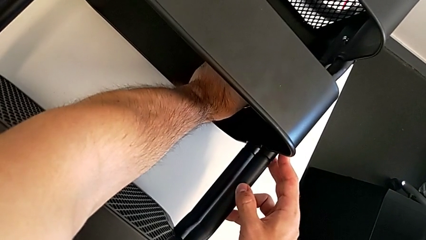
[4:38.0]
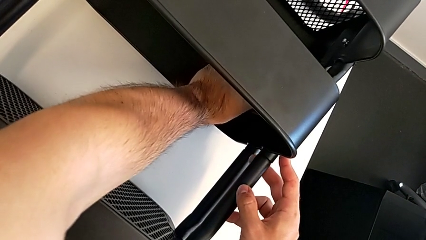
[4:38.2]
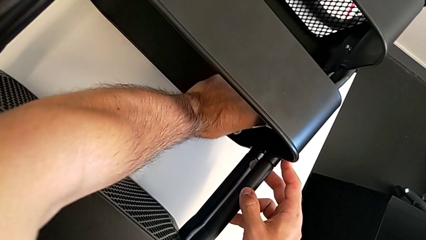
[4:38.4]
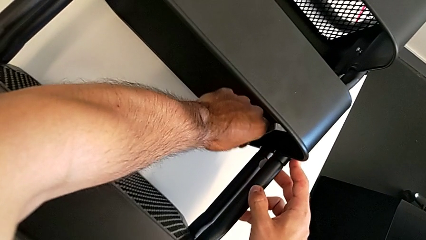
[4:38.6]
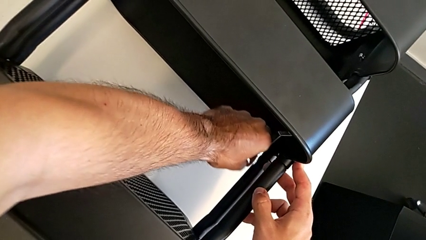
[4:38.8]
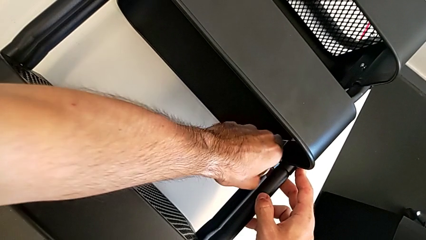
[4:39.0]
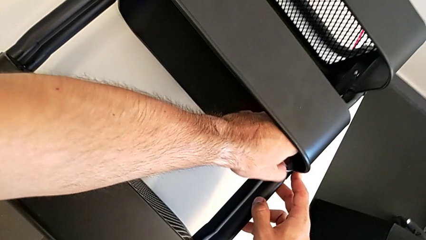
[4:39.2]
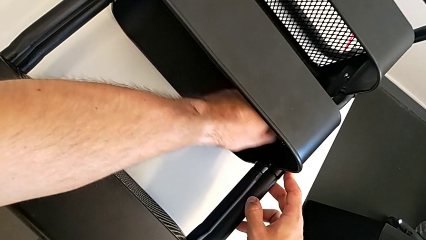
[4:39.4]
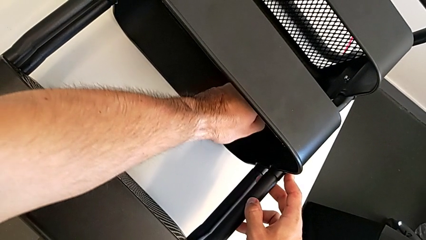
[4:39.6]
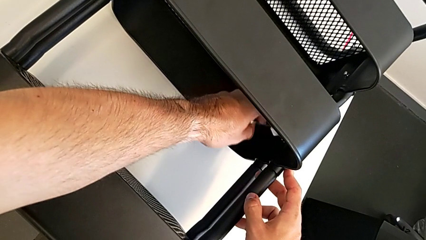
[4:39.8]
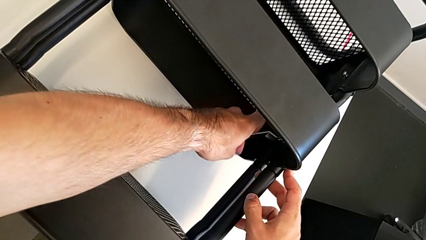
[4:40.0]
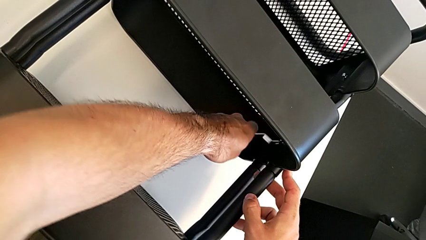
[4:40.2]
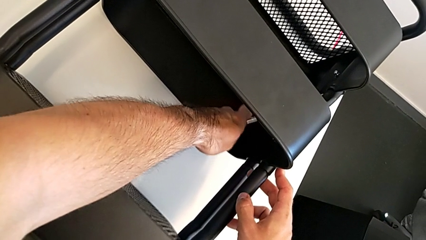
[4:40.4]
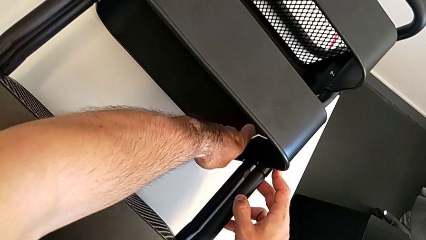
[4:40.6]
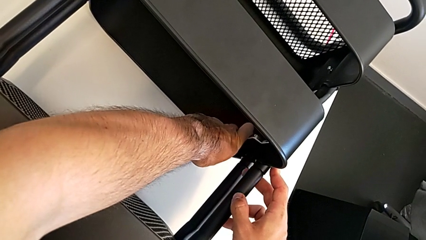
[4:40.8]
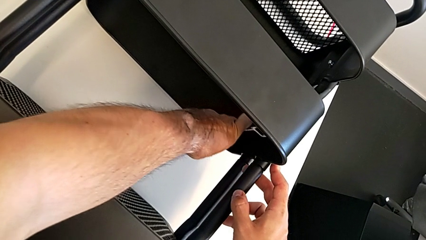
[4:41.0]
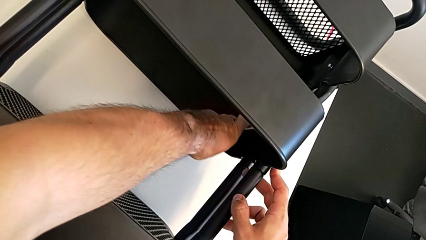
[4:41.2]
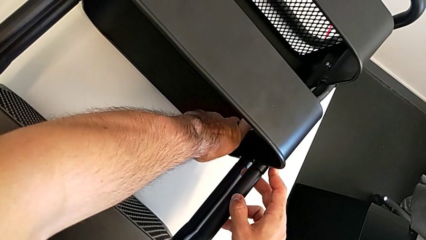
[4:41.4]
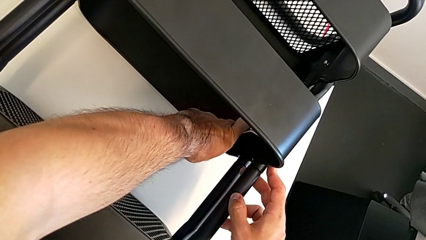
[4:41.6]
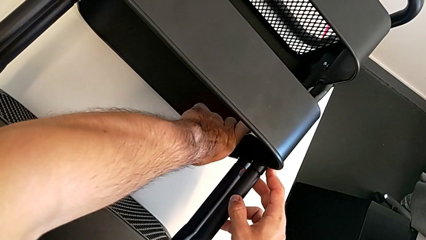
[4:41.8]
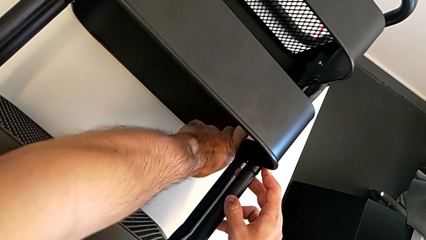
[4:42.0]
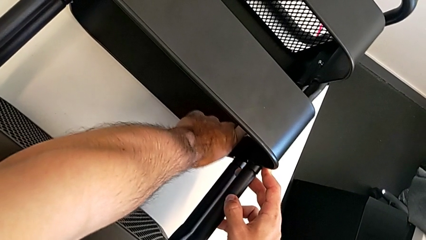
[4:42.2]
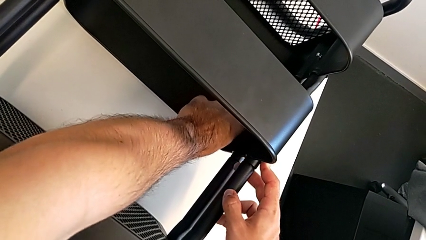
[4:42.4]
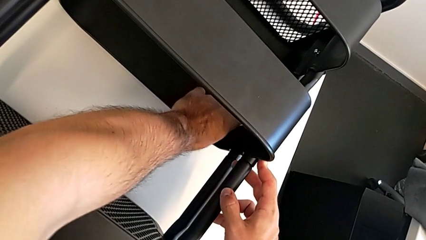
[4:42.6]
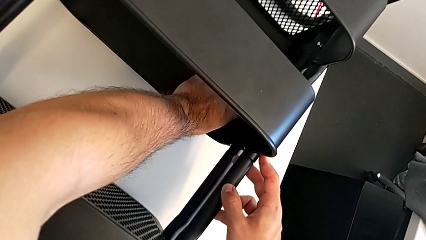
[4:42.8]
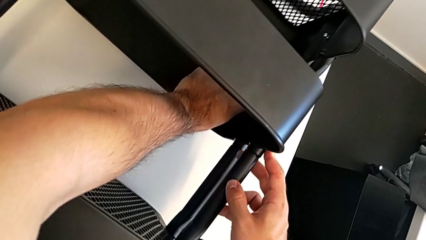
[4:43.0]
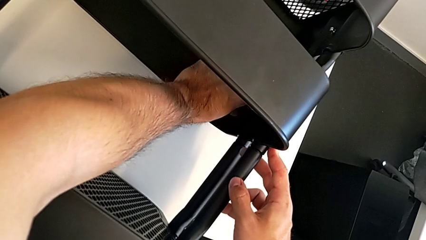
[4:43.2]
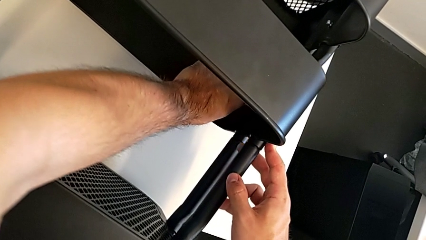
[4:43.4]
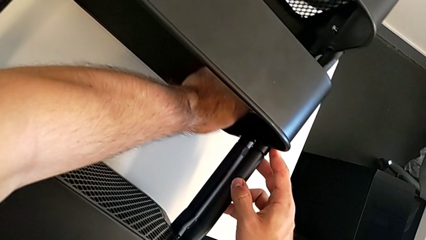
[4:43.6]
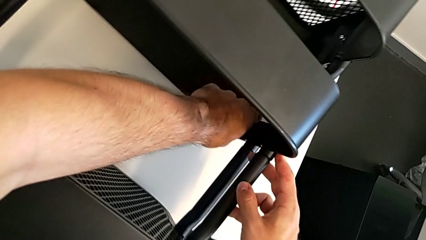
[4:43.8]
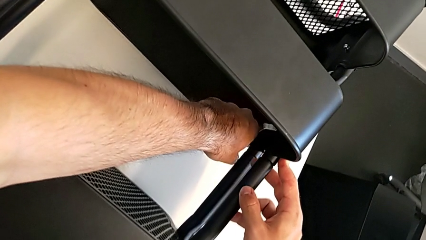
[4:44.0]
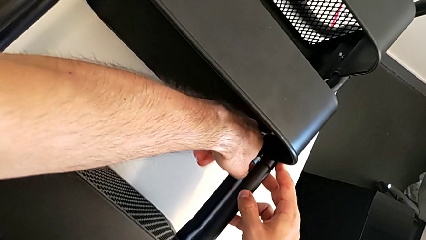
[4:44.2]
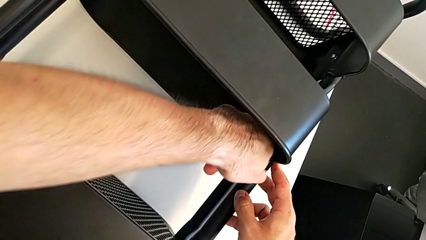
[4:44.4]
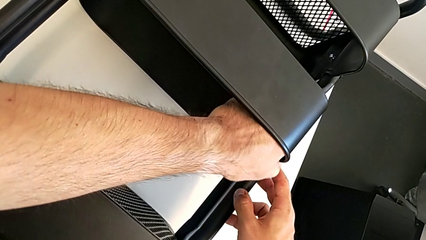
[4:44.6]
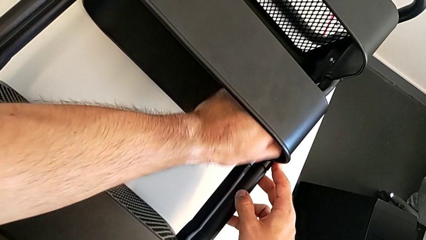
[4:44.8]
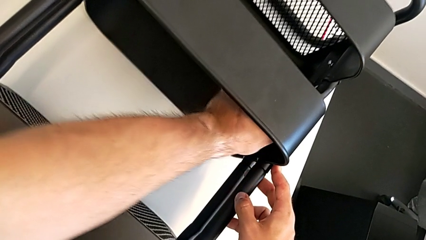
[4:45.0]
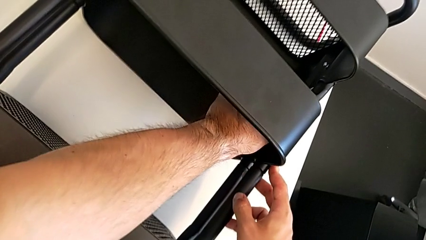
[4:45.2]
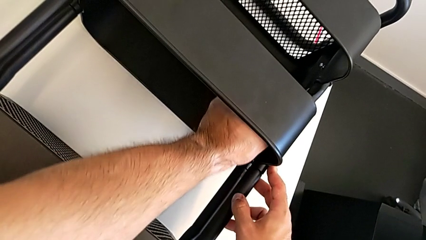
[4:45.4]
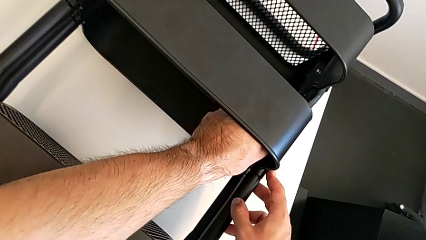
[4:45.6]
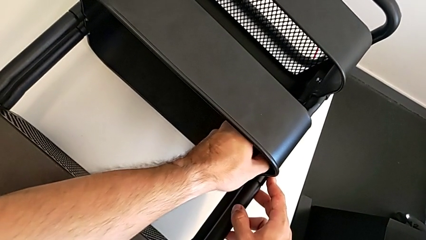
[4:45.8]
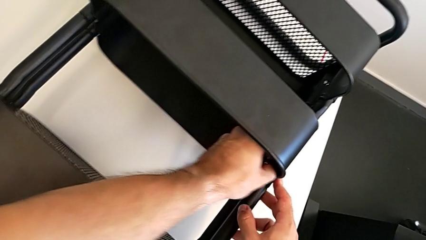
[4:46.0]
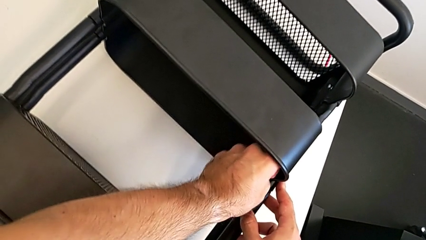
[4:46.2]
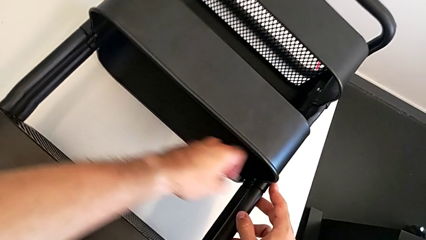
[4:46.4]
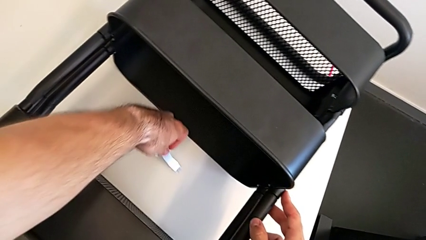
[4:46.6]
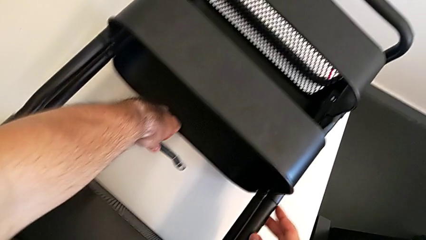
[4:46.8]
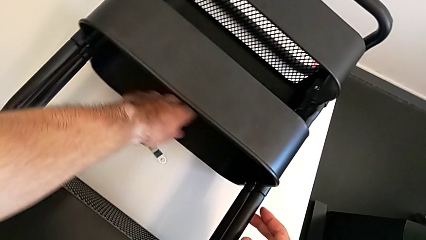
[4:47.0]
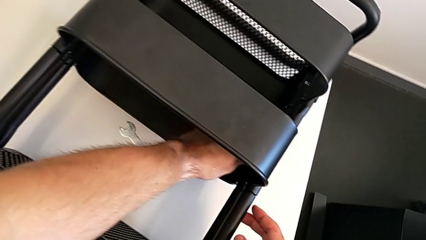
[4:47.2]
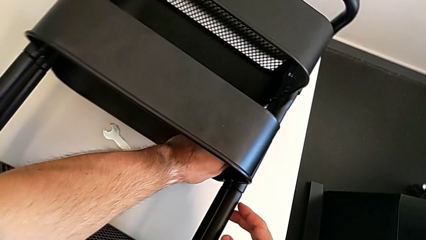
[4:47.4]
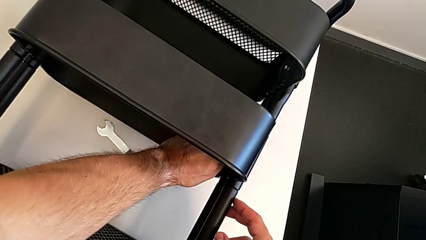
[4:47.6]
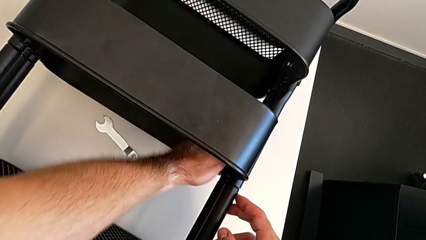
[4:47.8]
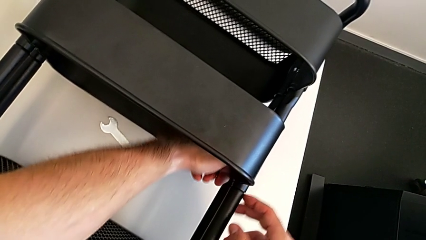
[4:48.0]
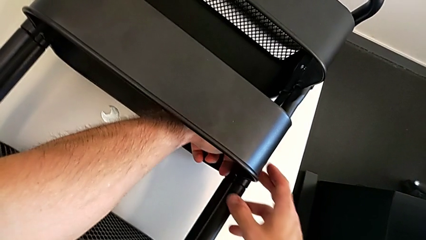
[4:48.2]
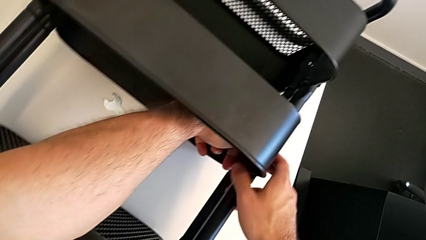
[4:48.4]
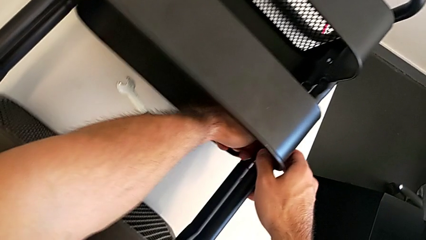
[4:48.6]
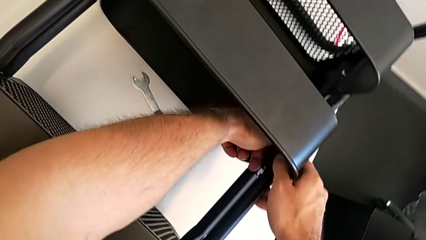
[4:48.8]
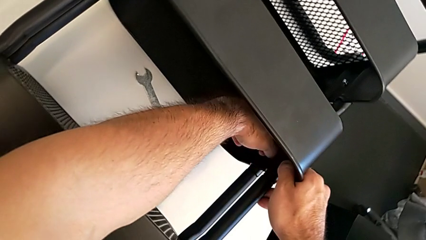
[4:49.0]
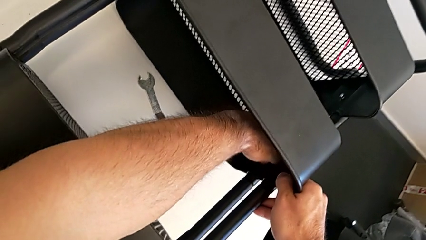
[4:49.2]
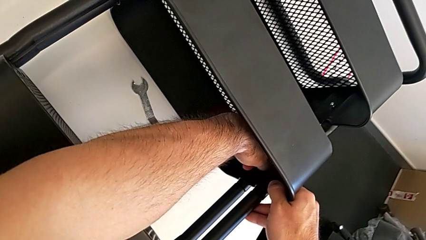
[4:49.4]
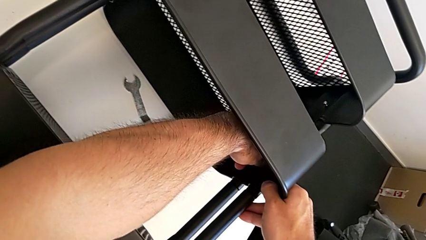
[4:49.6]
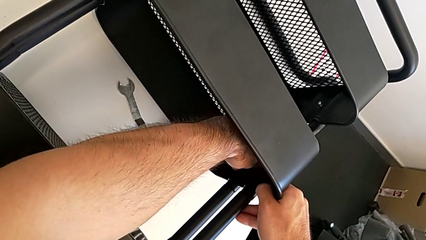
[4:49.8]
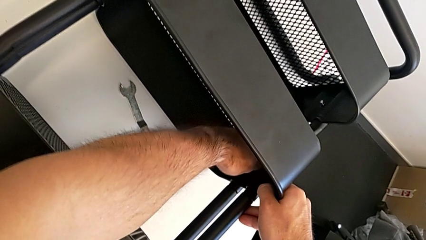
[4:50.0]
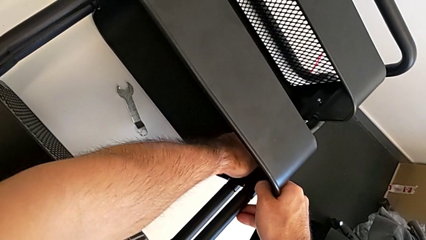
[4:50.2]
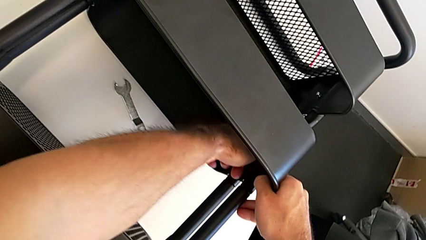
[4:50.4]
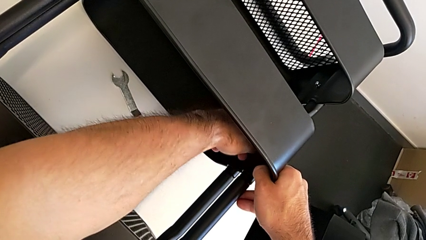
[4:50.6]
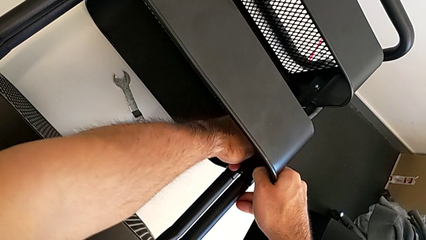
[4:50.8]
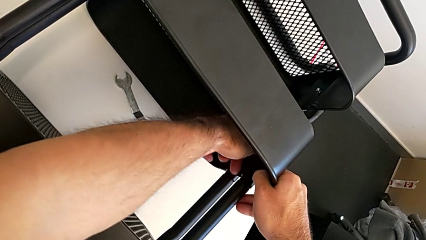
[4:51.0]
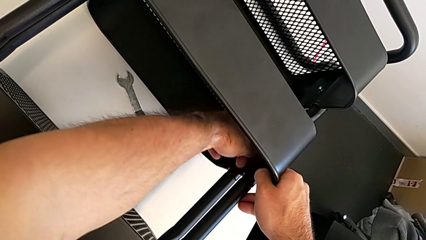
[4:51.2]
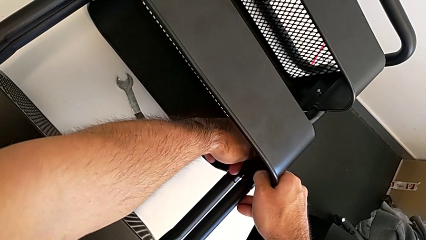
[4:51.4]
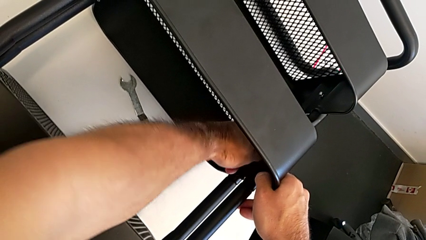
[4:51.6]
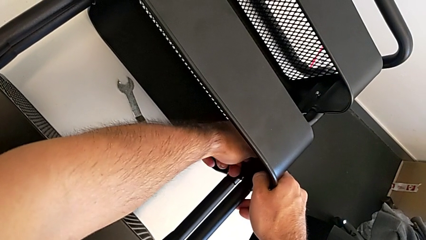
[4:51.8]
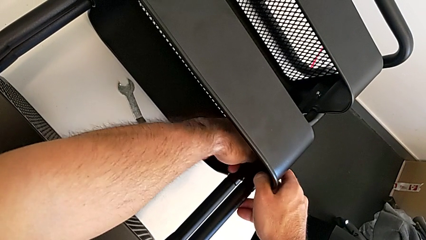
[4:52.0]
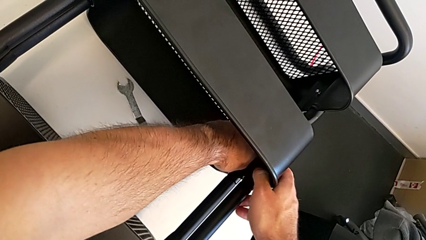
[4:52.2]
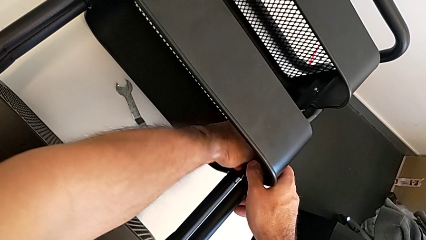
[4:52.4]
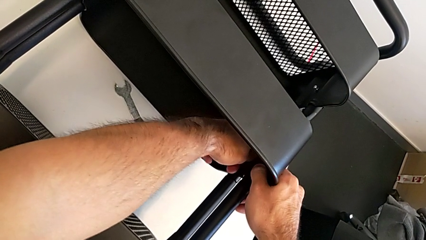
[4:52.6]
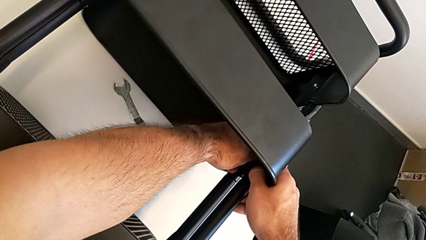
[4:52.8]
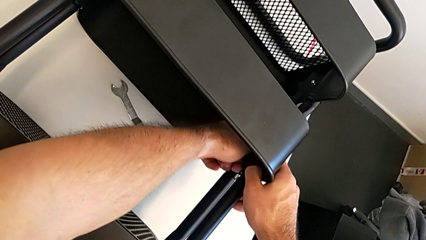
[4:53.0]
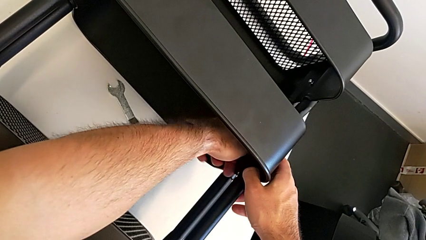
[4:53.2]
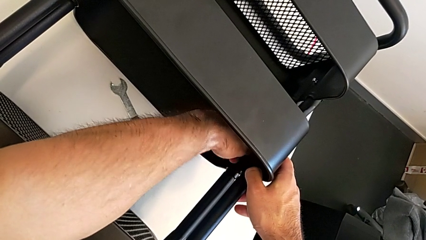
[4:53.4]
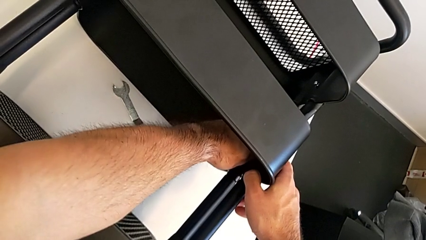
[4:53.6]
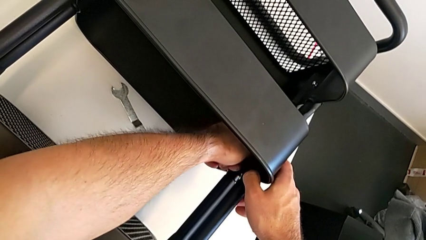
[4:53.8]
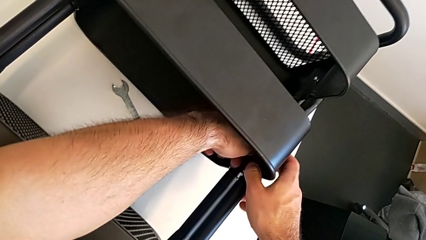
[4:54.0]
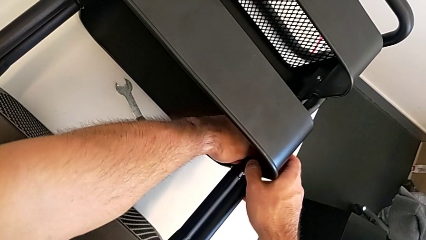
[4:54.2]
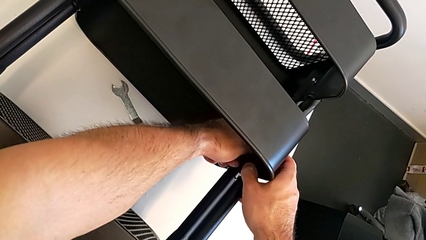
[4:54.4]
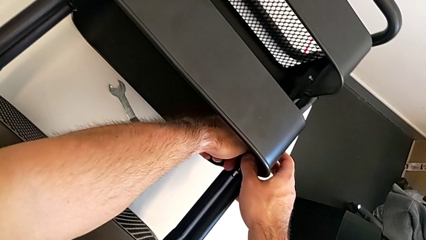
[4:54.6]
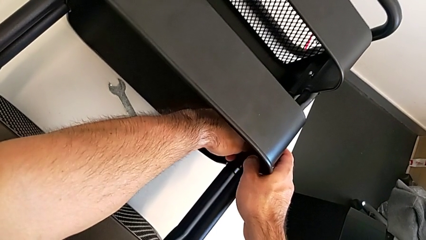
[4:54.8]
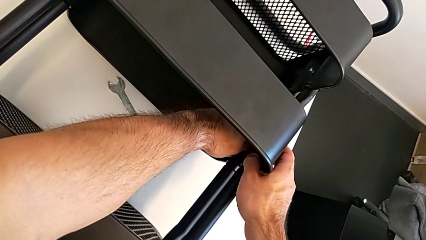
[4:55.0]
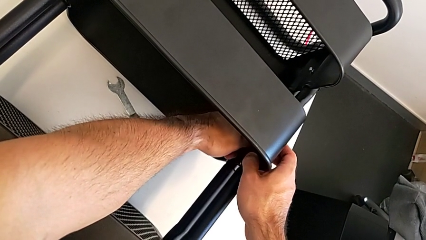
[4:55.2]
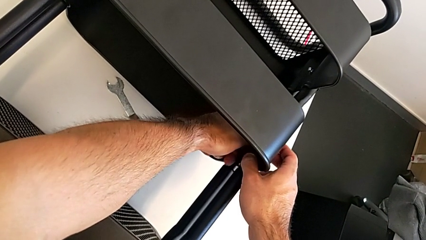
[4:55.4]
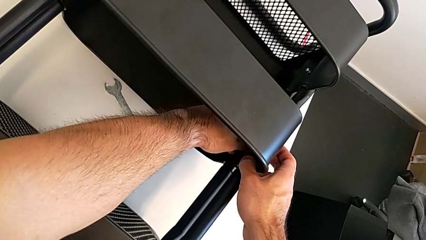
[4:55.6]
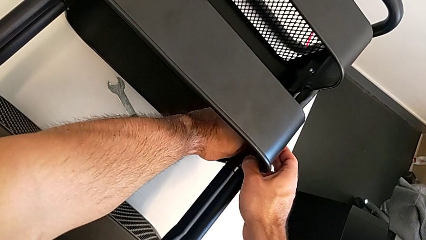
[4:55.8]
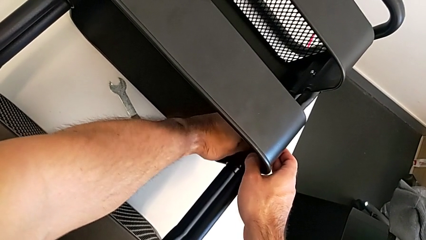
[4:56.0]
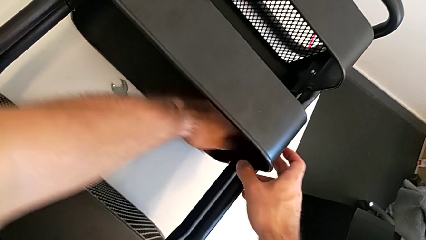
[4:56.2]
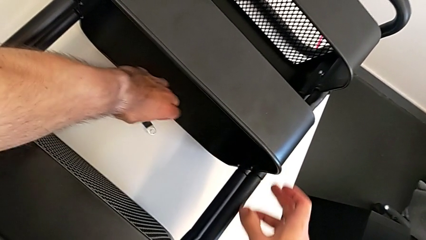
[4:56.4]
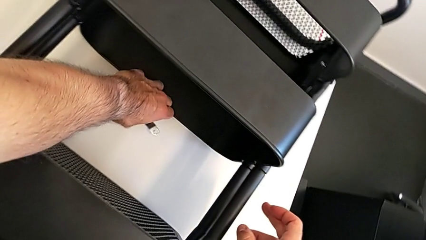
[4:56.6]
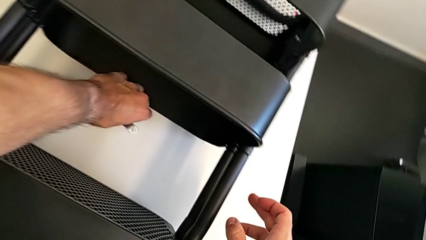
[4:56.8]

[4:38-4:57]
The camera wearer is unscrewing the right hexagon cap nut of the middle tray. They keep unscrewing the right hexagon cap nut, drop the hexagonal wrench and unscrew the right hexagon cap nut.
